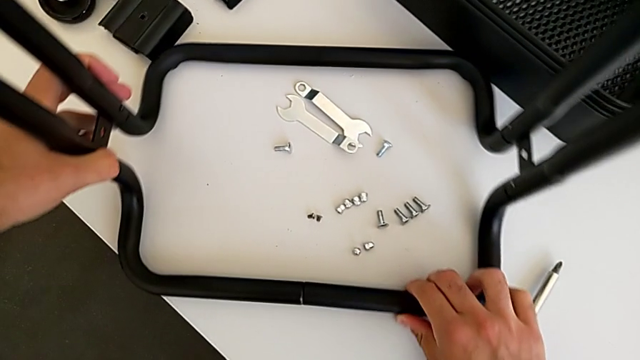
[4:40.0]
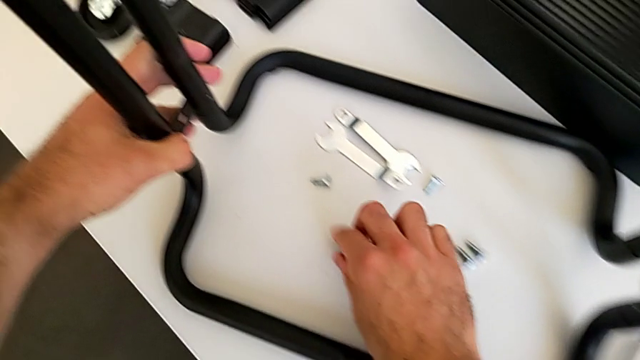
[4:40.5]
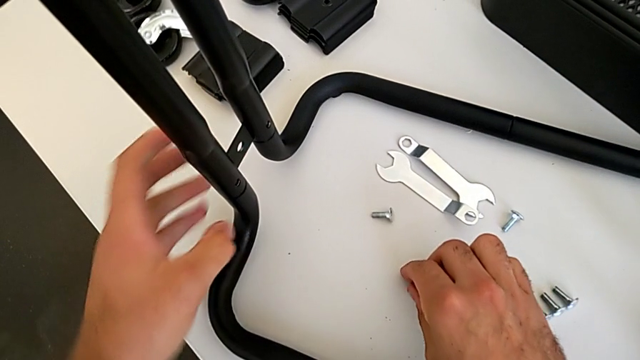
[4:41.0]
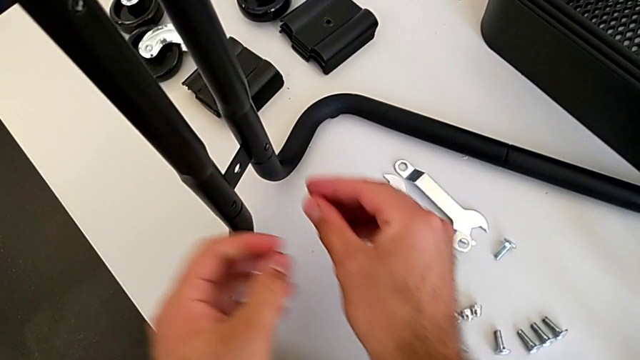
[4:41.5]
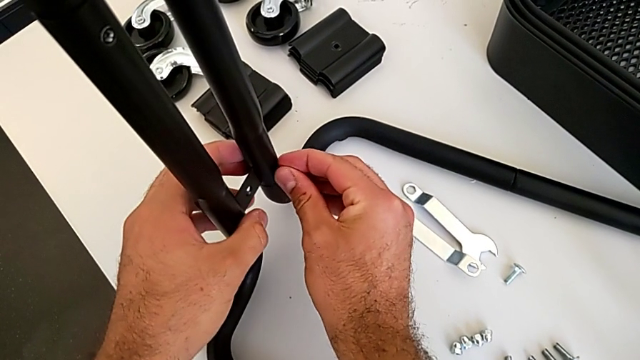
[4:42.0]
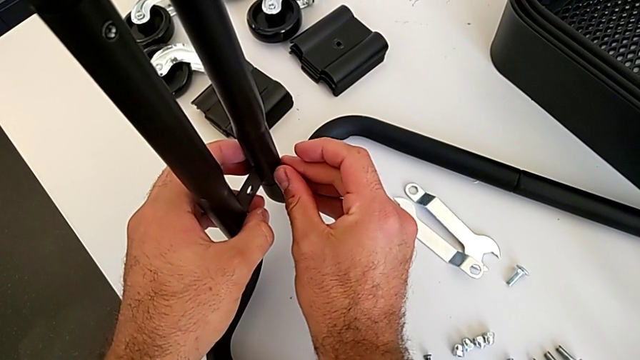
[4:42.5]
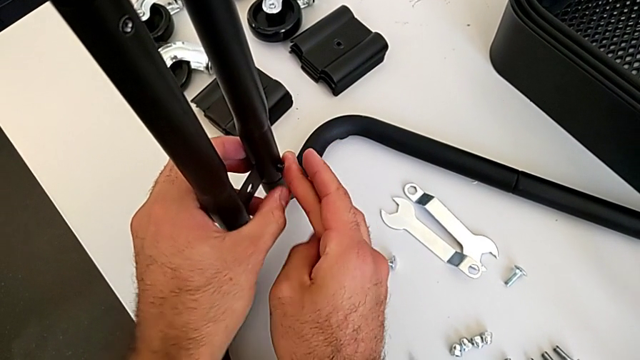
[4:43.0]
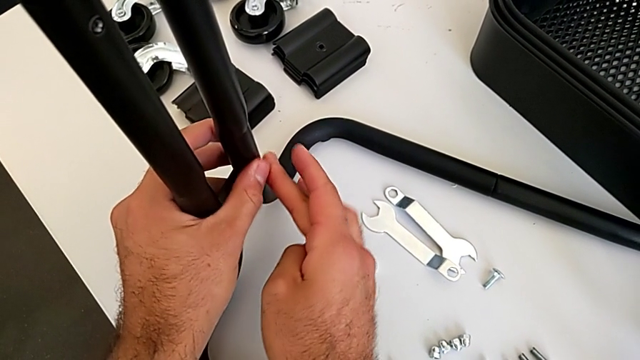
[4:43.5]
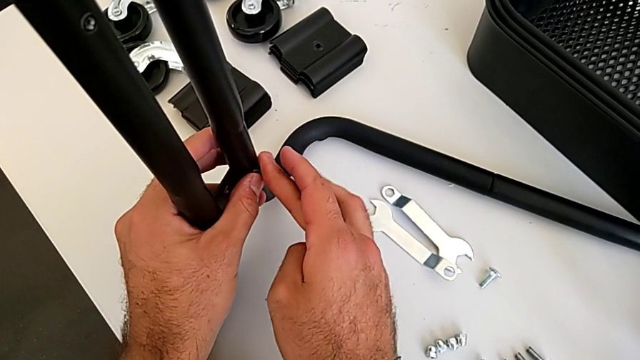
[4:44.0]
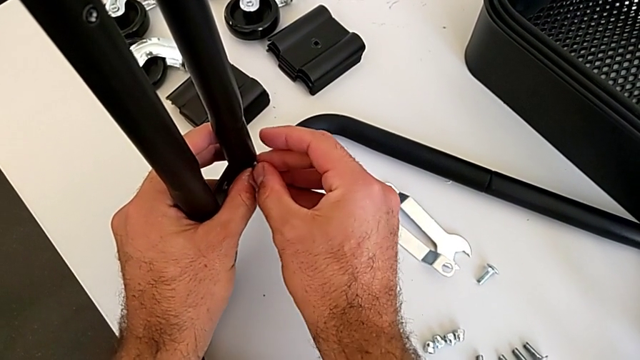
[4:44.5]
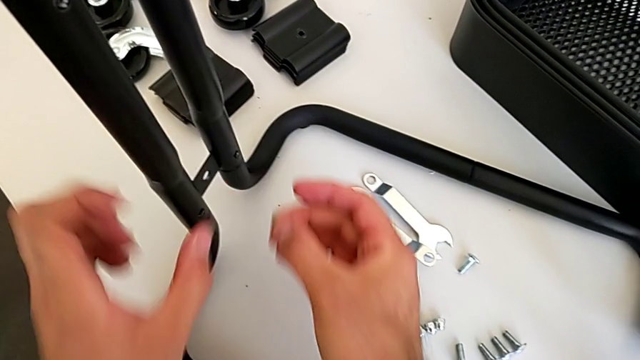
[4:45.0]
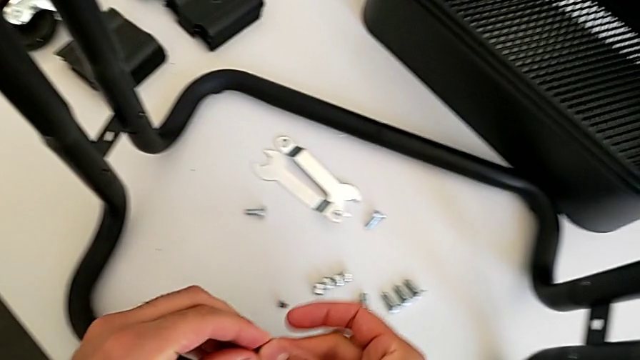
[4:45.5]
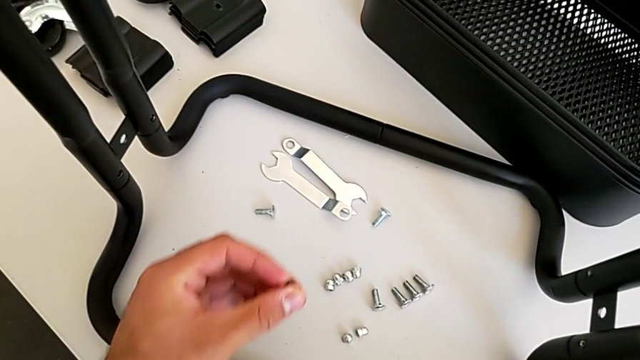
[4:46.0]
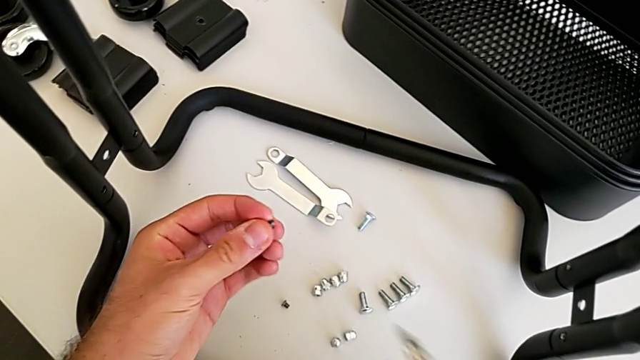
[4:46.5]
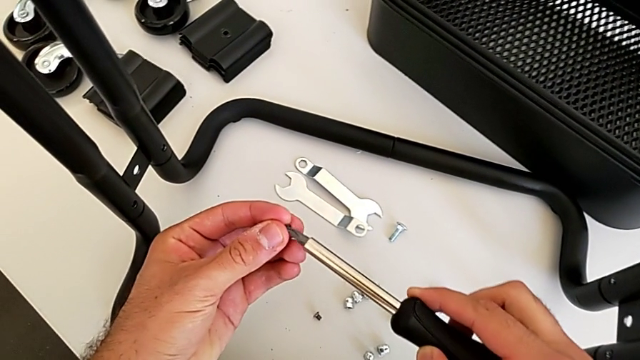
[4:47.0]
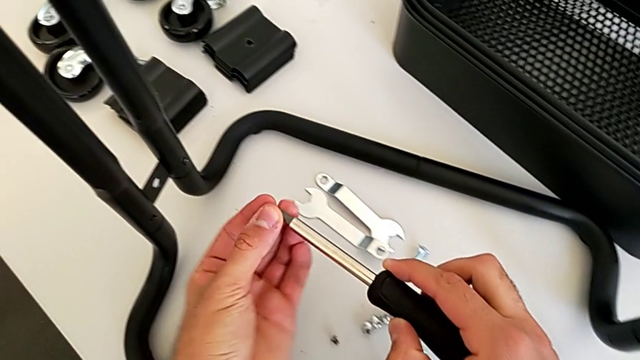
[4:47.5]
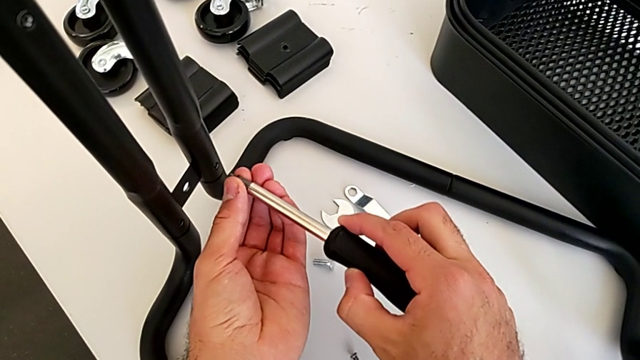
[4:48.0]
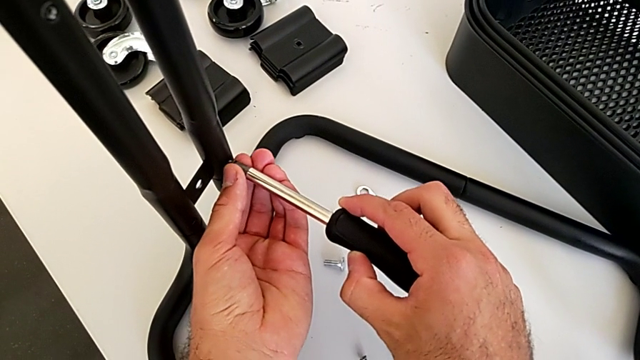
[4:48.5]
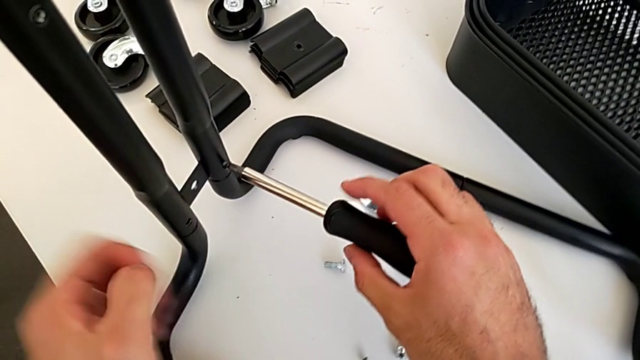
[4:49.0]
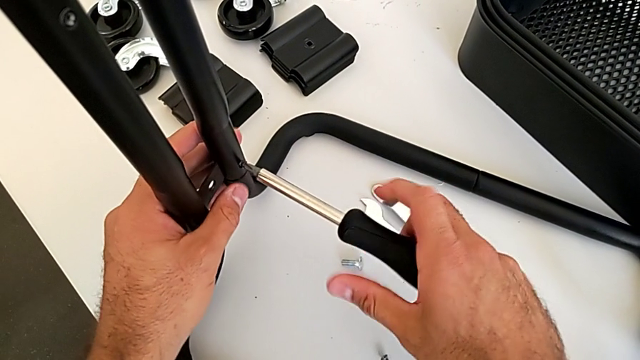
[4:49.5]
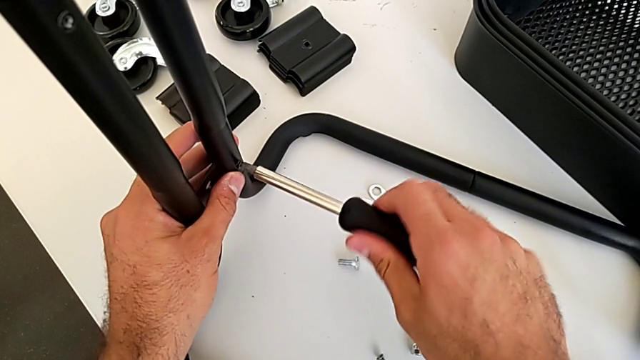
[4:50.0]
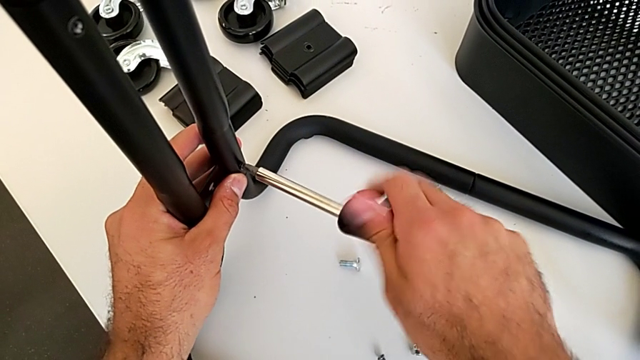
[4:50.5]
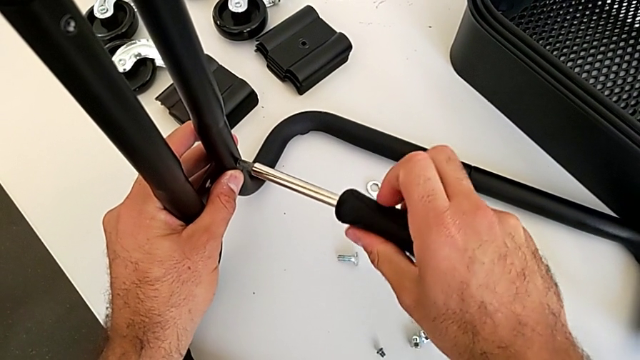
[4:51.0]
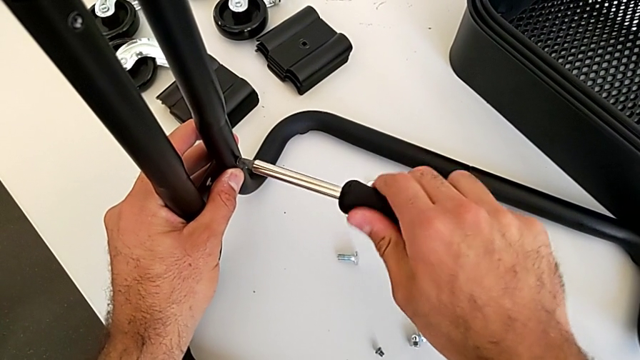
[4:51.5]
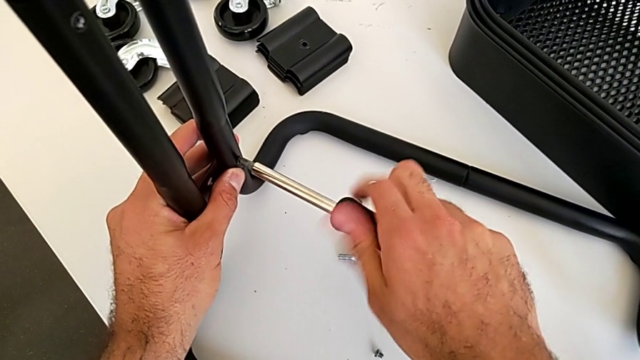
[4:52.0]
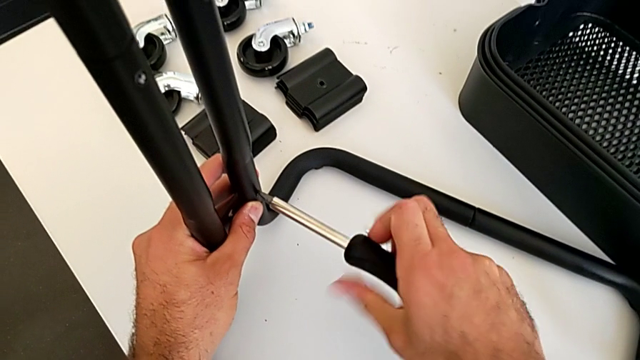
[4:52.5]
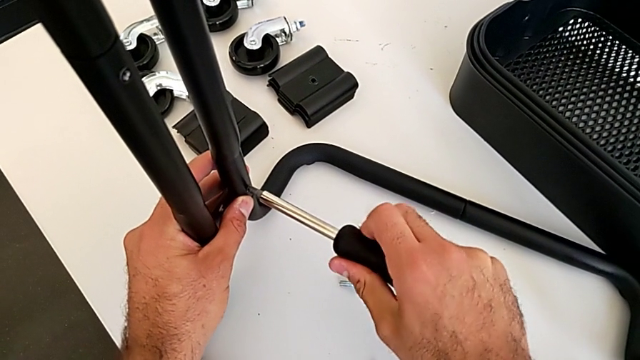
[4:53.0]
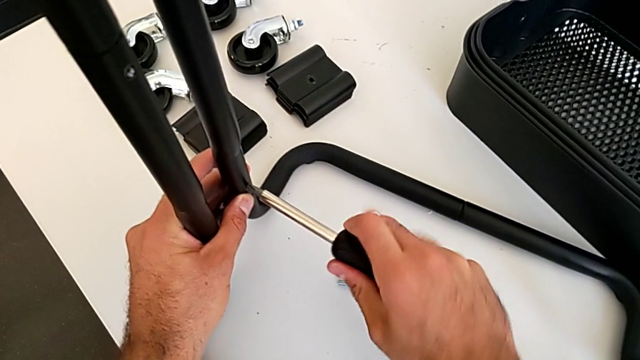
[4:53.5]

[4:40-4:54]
The camera wearer is assembling the second sidebar into the base frame. They grab the seventh screw, align it, withdraw it, grab the black screwdriver, align it, insert the seventh screw and screw it.

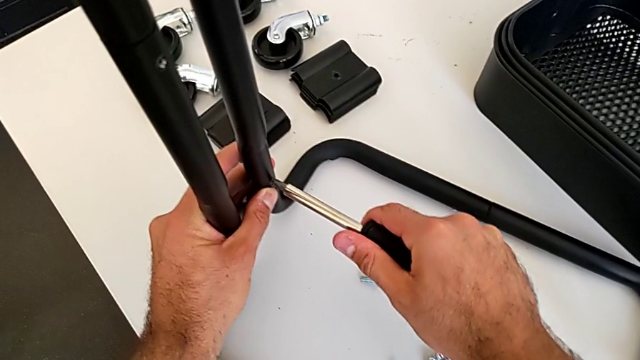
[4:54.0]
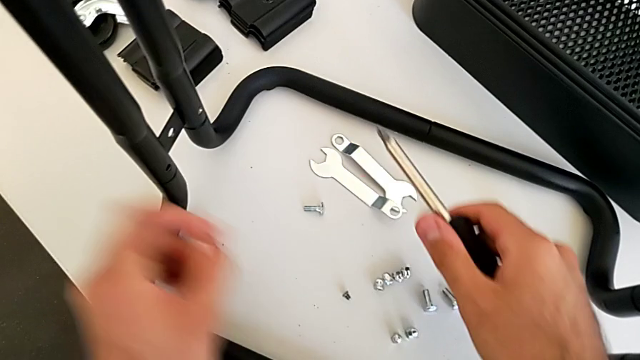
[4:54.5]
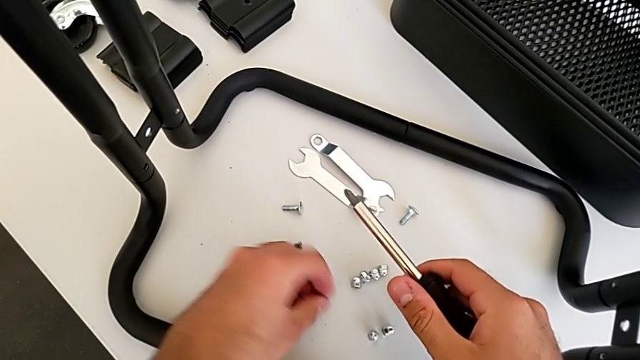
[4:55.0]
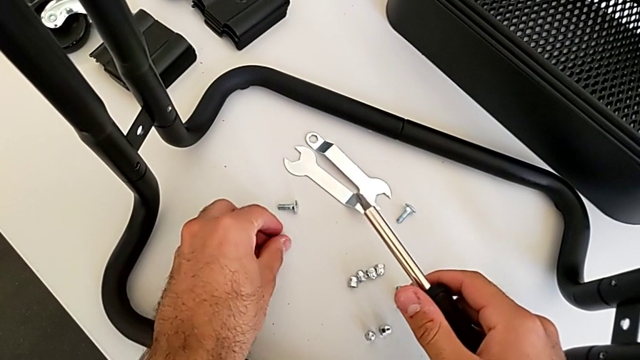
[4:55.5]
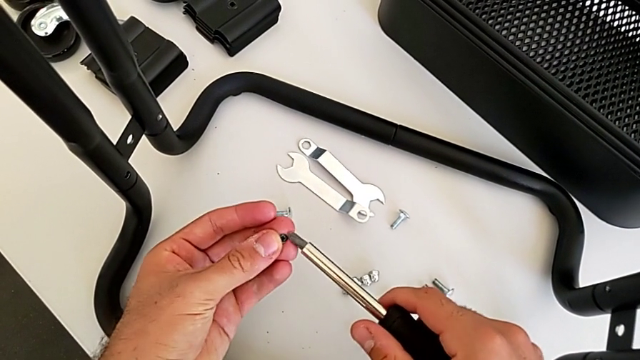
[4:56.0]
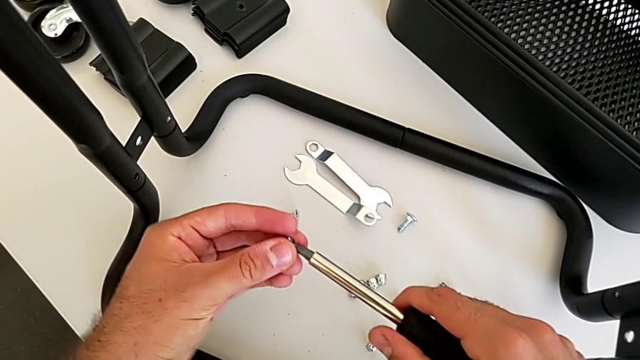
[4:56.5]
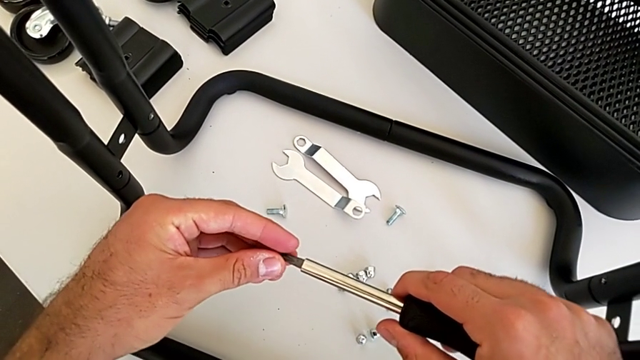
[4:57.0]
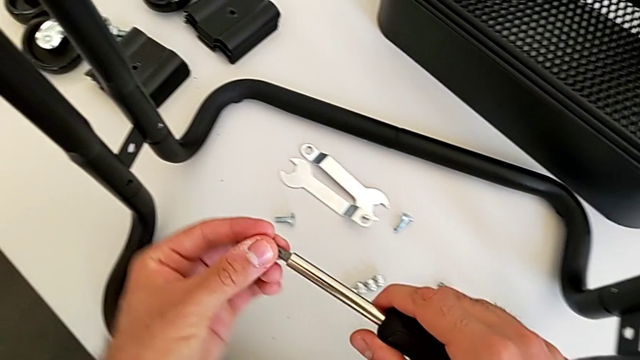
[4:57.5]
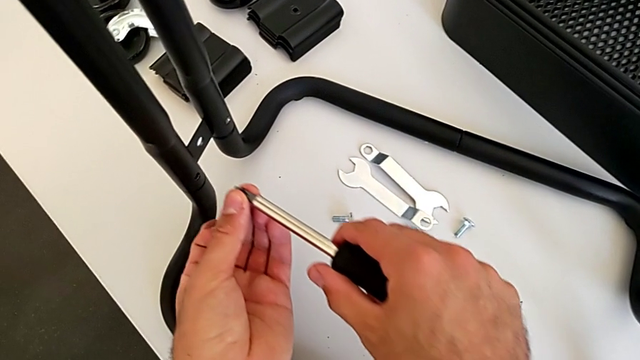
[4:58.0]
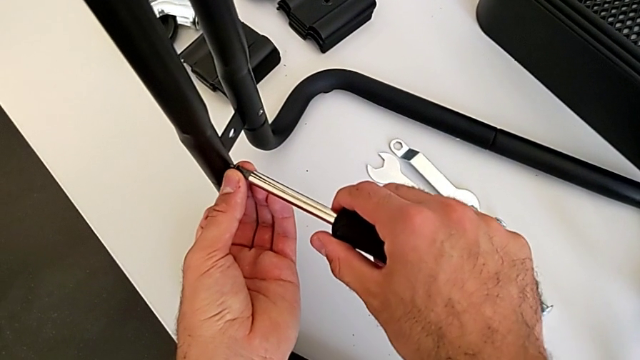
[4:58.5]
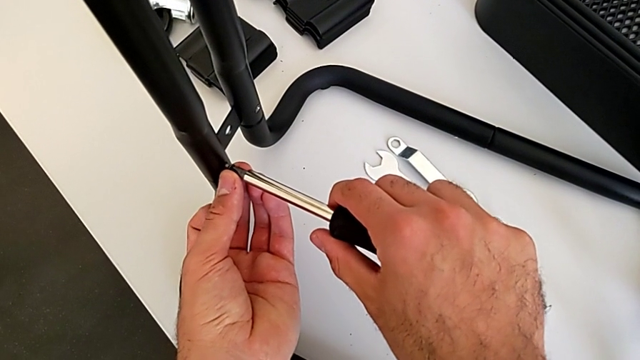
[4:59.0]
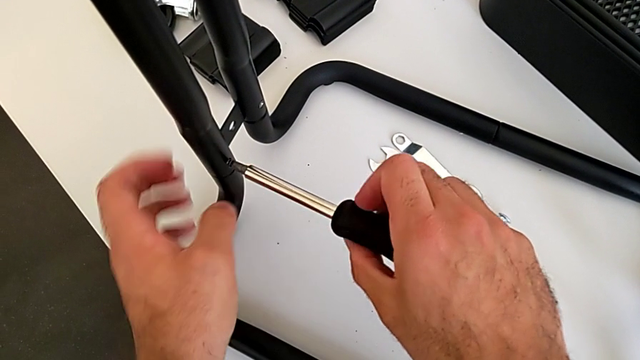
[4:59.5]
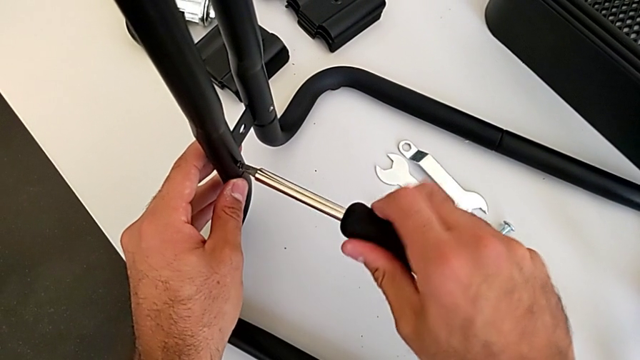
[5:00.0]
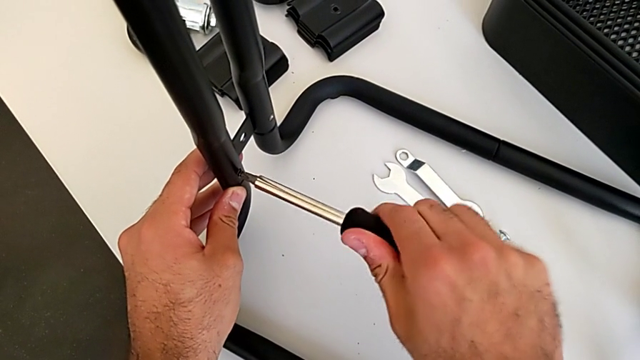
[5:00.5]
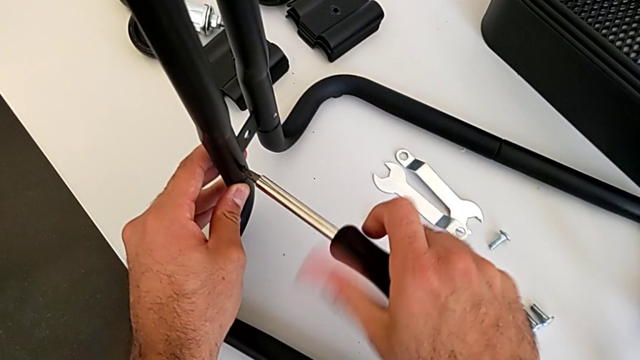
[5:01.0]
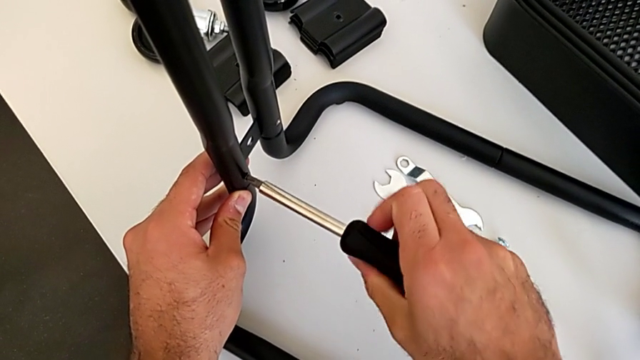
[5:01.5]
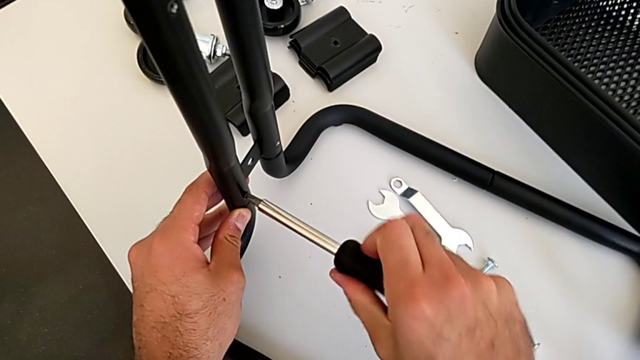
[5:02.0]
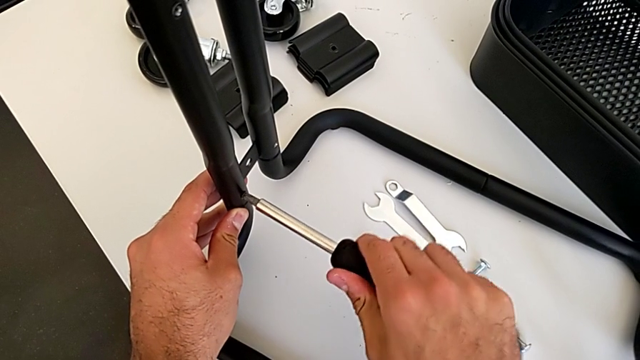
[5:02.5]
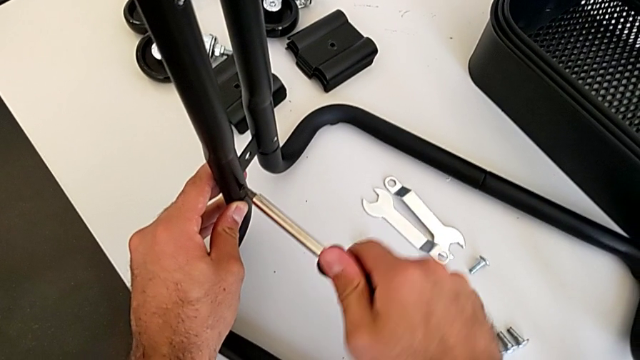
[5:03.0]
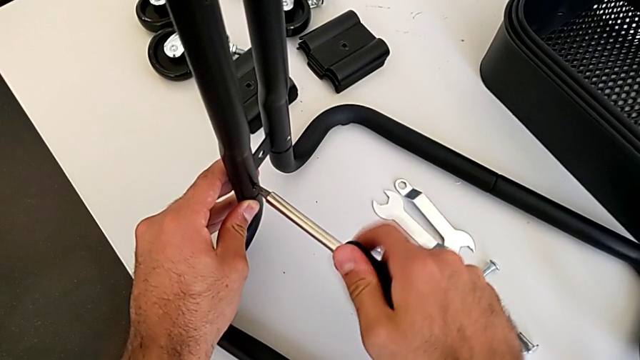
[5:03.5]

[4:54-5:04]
The camera wearer is assembling the second sidebar into the base frame. They grab the eighth screw, align the black screwdriver, insert the eighth screw and begin to screw it.
